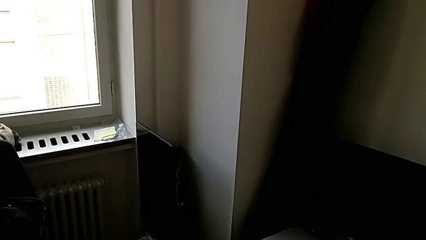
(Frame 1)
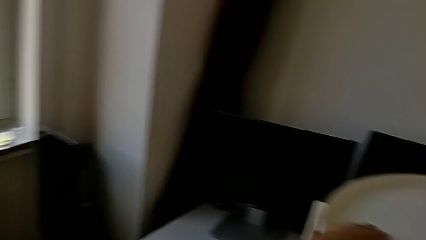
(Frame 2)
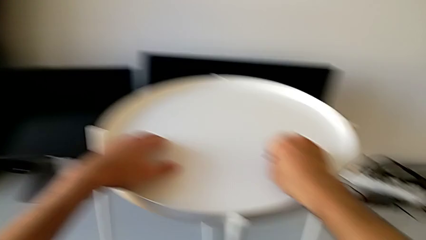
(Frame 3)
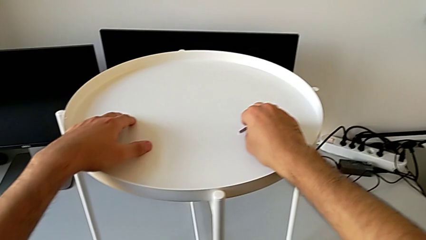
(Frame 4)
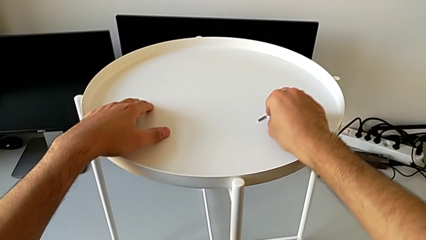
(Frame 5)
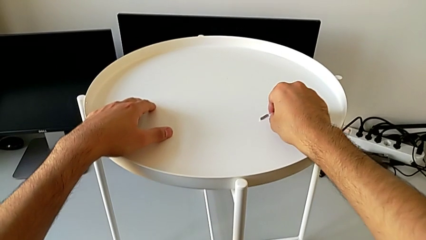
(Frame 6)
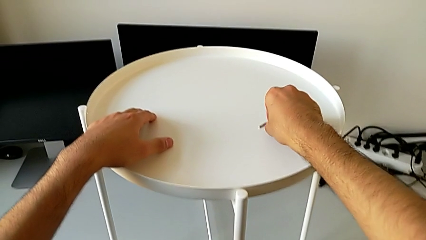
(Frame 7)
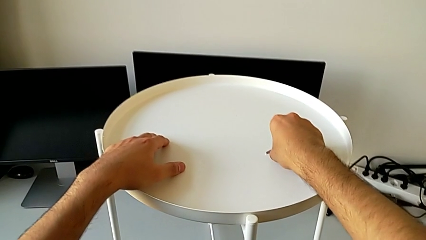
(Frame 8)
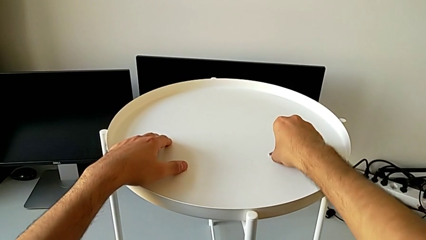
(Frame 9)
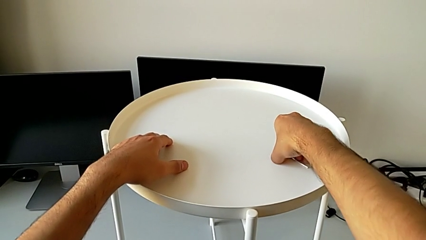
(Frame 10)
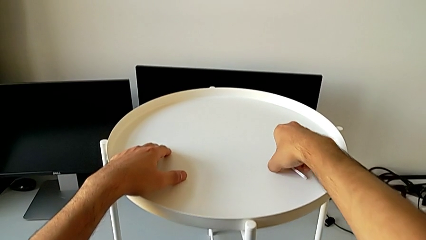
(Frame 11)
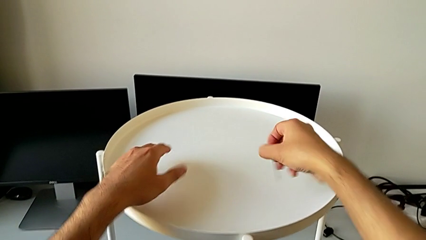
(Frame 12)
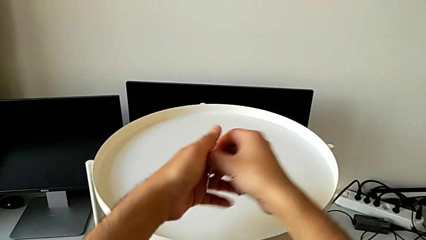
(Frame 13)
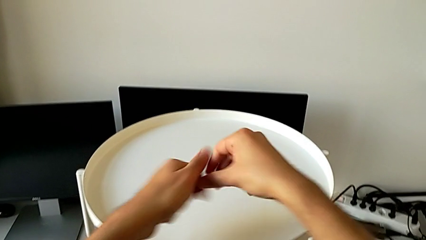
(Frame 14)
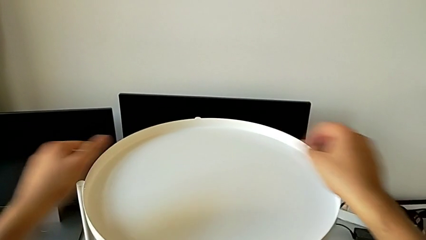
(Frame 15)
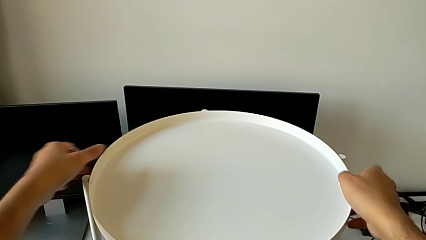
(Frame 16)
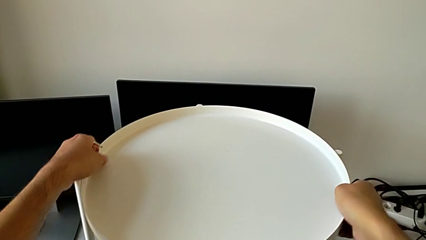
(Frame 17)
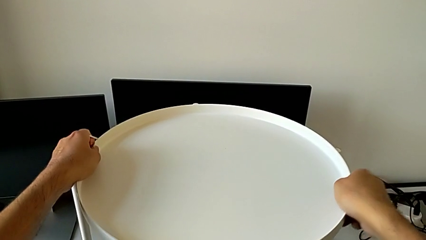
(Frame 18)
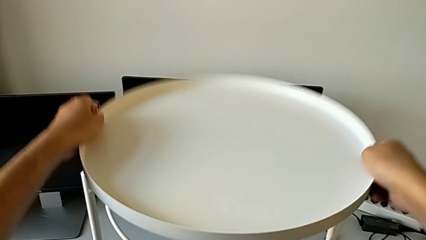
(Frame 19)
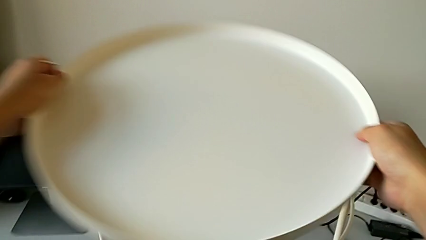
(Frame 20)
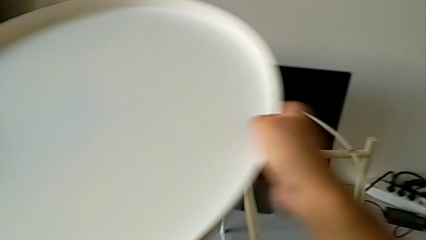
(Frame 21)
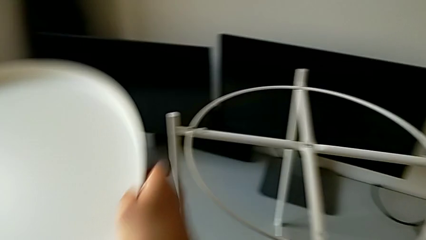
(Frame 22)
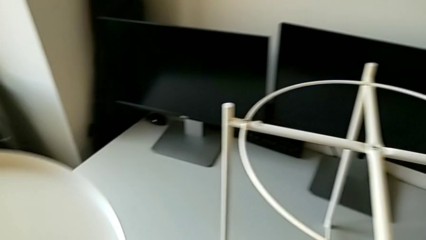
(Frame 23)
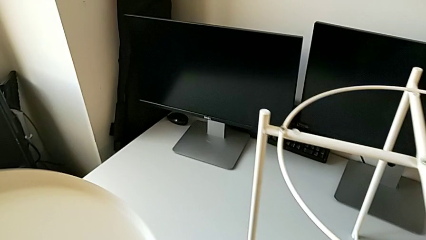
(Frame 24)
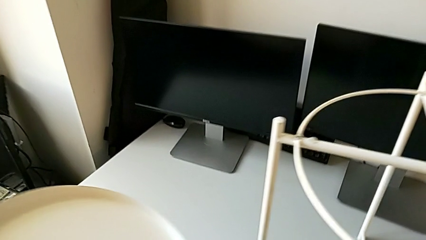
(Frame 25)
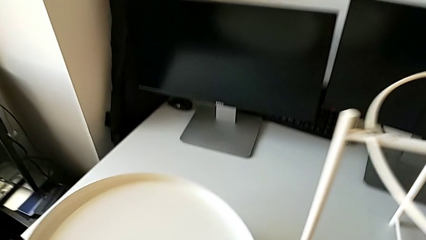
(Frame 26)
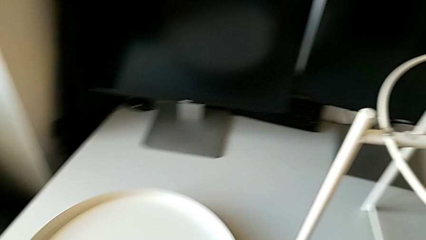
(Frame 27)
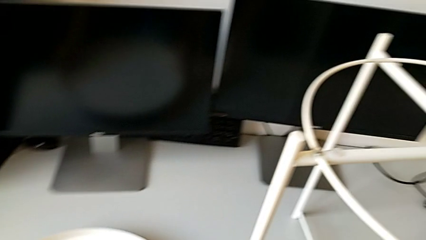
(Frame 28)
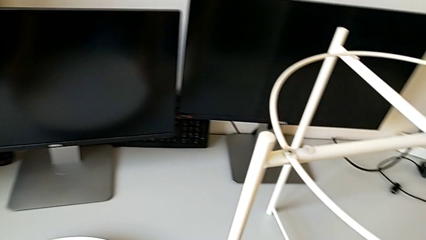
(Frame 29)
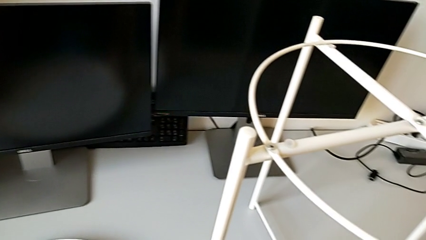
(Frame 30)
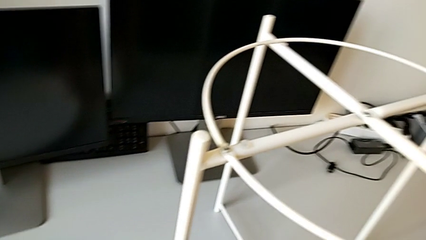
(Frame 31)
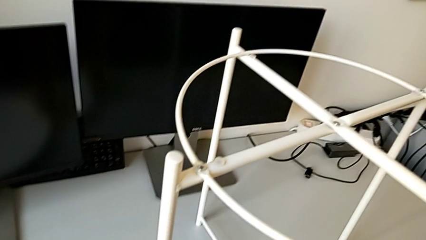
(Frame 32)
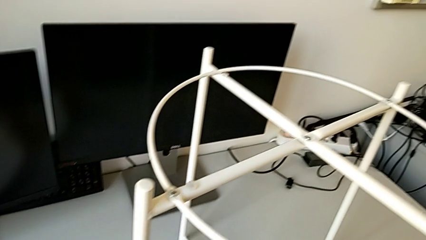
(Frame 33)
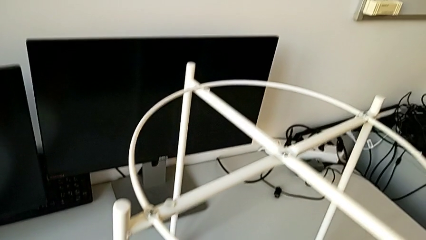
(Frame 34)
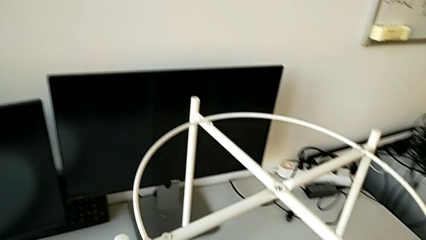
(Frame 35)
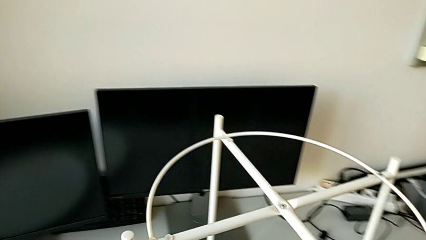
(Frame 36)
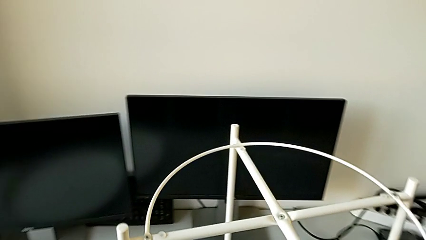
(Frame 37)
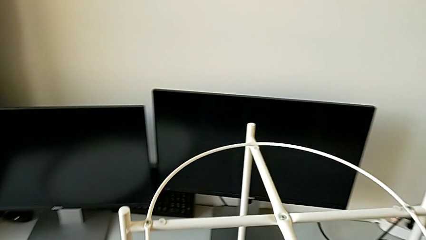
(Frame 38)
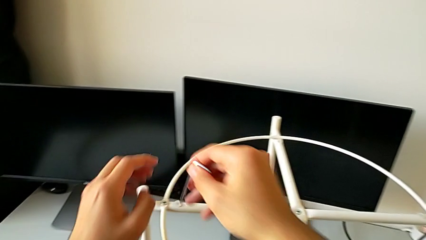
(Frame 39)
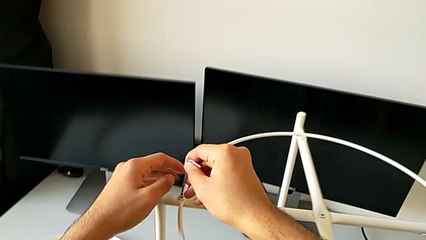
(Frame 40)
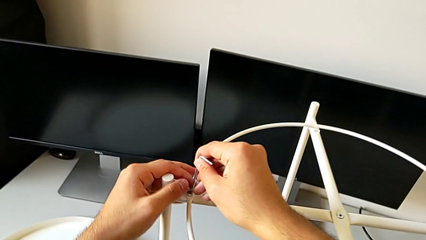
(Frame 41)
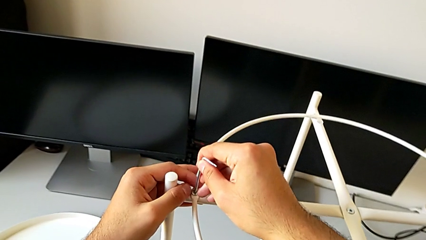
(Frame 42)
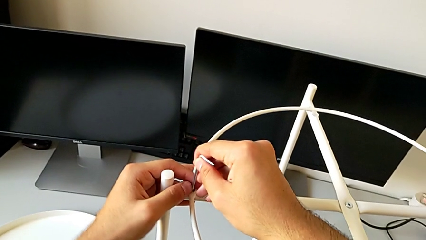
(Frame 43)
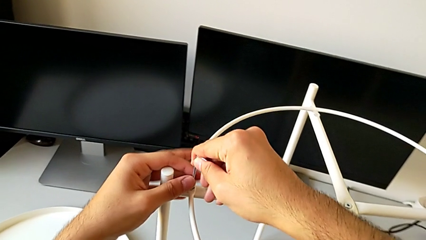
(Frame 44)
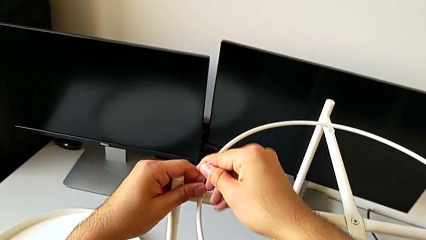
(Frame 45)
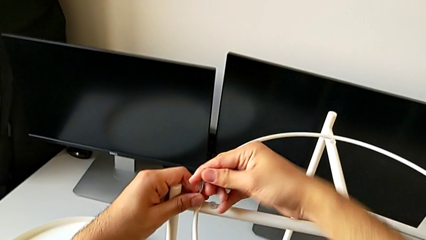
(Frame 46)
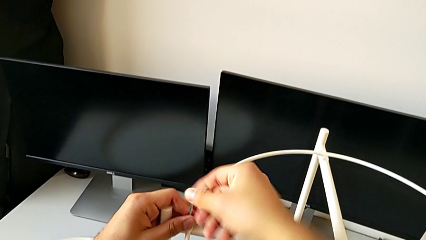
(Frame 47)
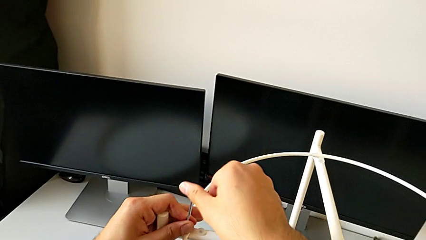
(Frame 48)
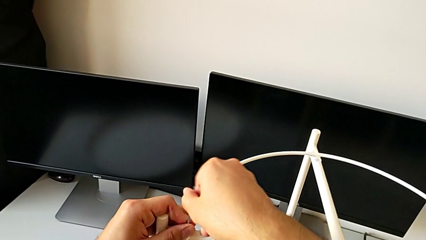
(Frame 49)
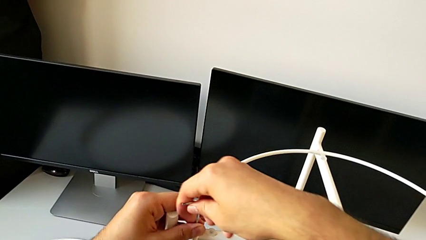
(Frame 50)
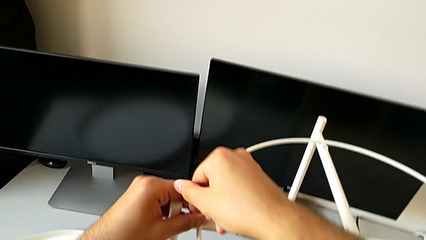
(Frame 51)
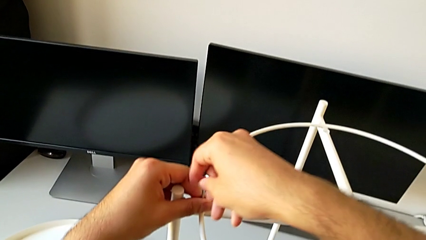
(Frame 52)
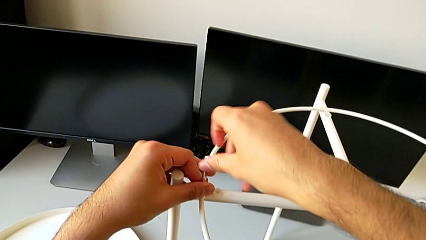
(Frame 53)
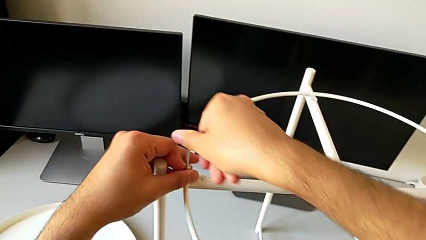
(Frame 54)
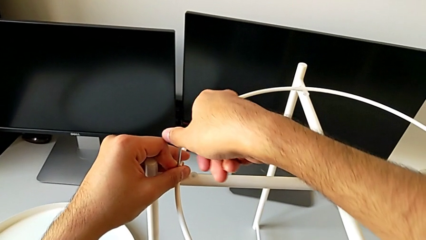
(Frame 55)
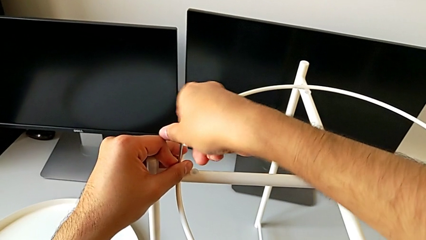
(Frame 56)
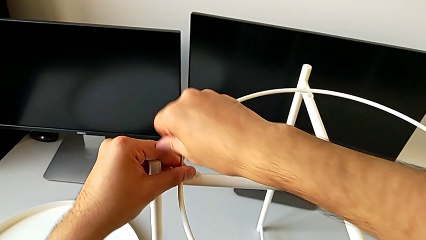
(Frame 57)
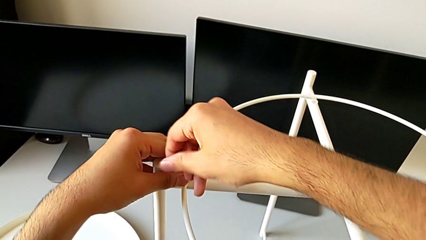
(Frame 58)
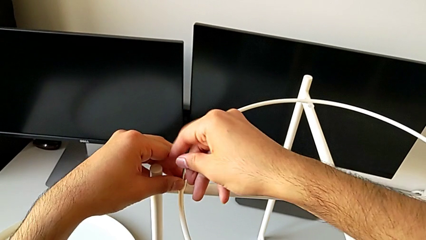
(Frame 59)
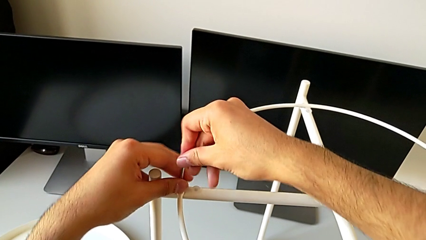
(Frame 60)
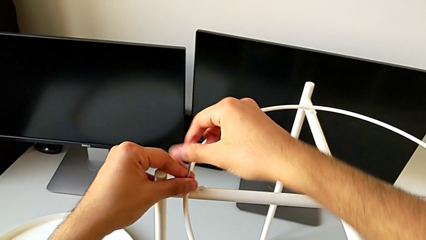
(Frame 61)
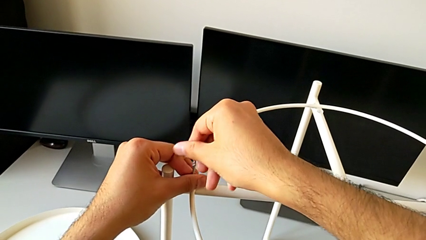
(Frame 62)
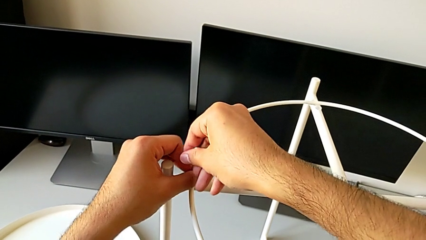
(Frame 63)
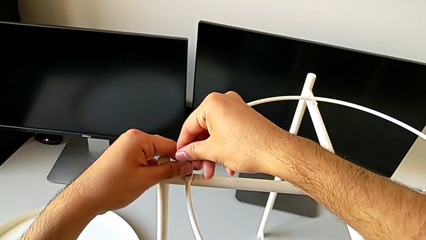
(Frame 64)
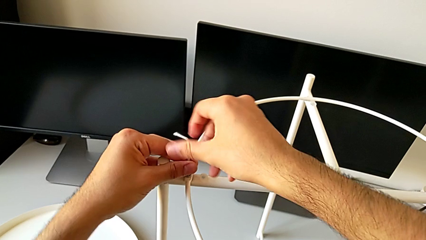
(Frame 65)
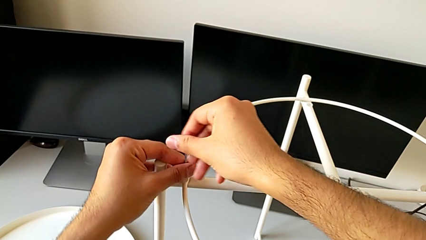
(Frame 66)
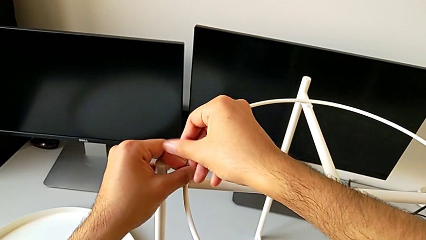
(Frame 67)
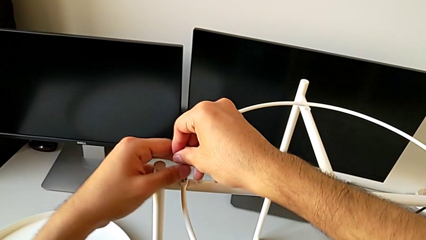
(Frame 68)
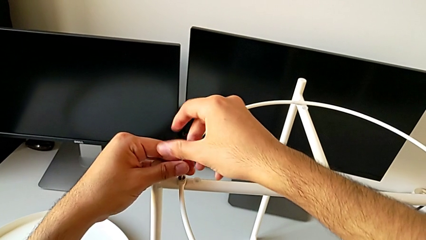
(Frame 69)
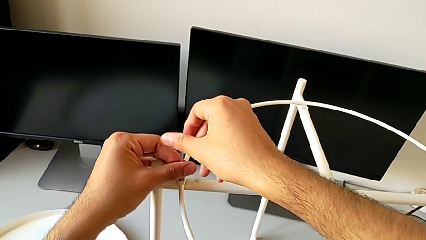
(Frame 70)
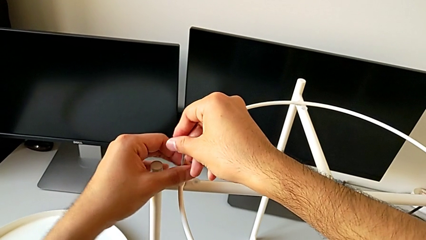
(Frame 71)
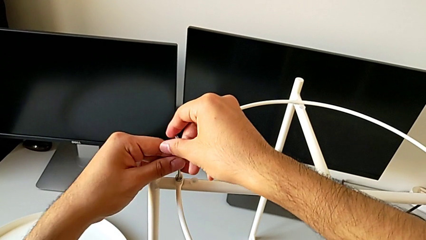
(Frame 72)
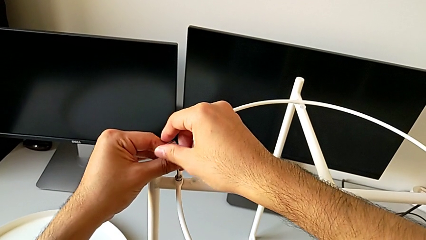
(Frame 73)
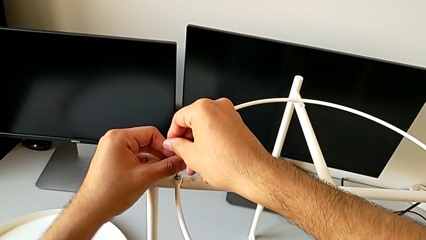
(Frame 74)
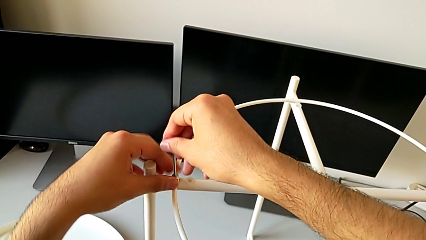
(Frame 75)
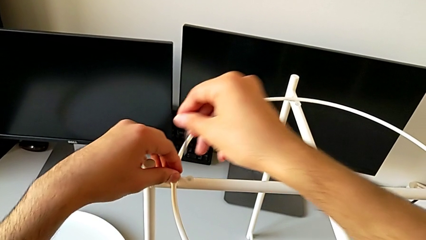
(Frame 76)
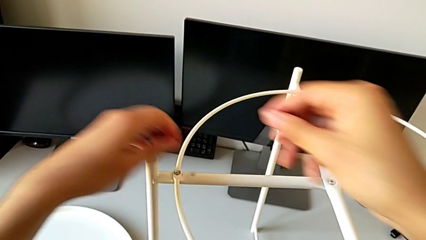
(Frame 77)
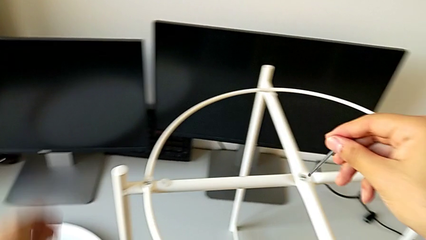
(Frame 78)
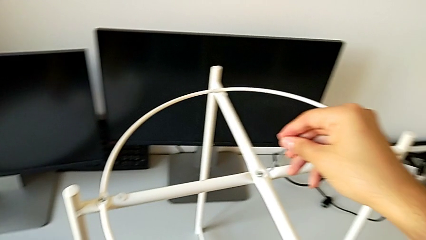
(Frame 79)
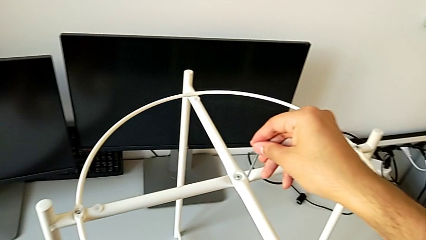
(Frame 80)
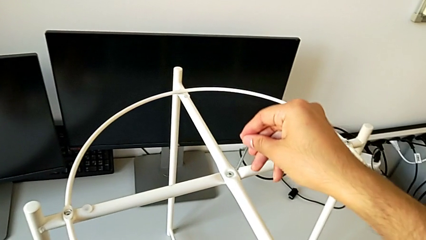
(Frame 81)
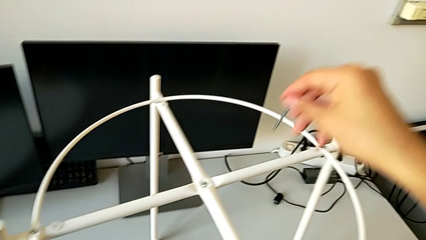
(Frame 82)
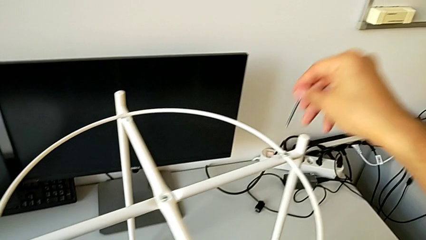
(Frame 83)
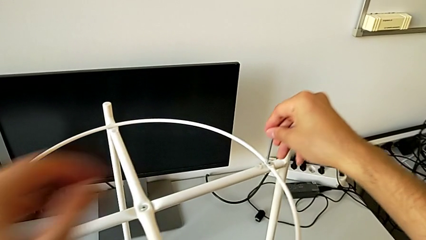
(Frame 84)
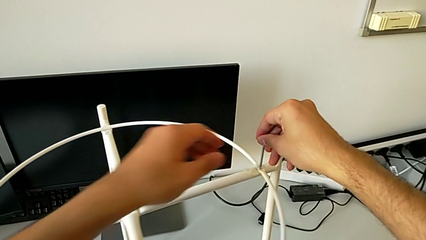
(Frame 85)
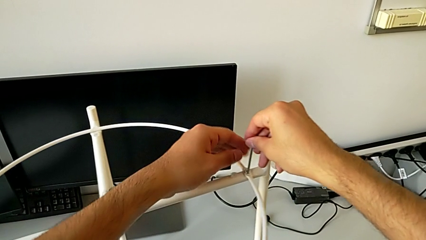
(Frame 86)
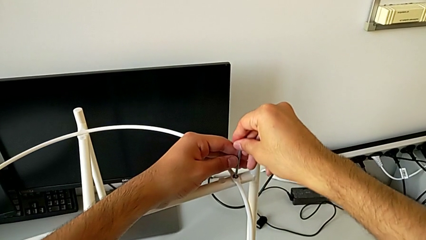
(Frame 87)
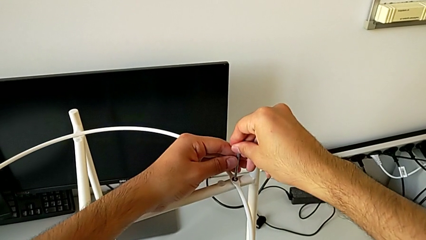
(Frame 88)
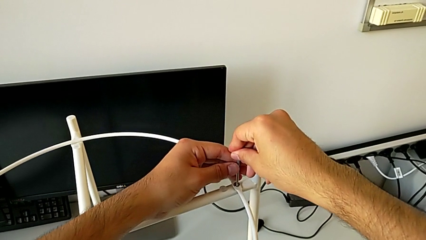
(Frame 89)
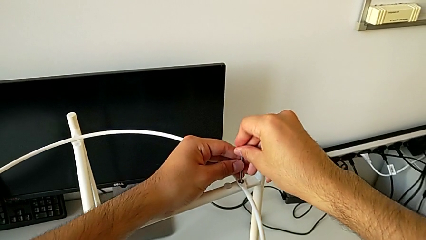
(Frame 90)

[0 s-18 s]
The camera wearer is disassembling the circle and tray of the table. They grab the Allen wrench, disassemble the tray and place it. They approach the hex socket head, insert the Allen wrench, unscrew the hex socket head, withdraw the Allen wrench, disassemble the hex socket head, place it and insert the Allen wrench.
